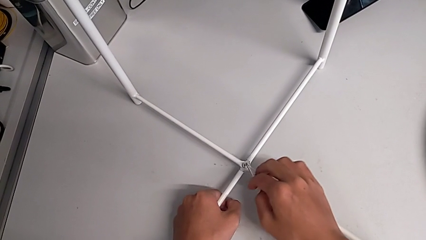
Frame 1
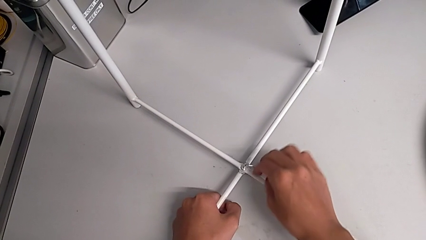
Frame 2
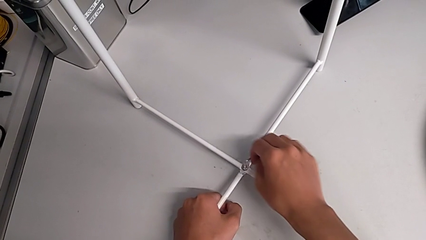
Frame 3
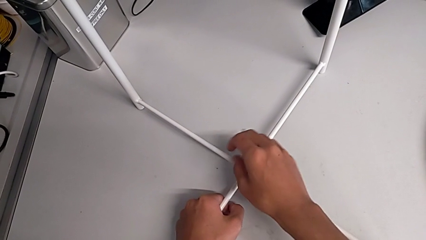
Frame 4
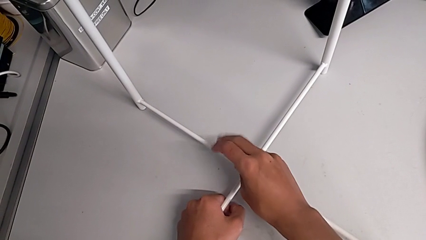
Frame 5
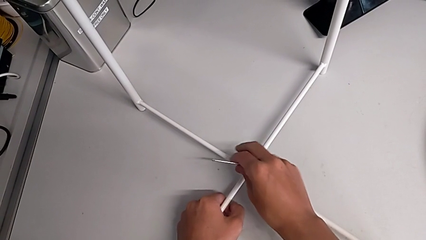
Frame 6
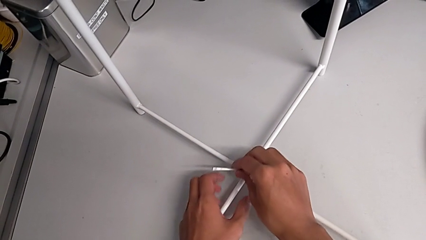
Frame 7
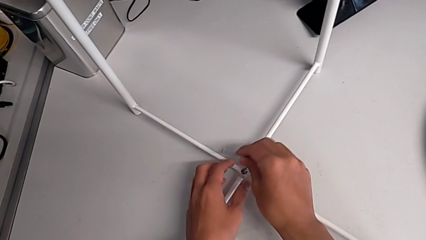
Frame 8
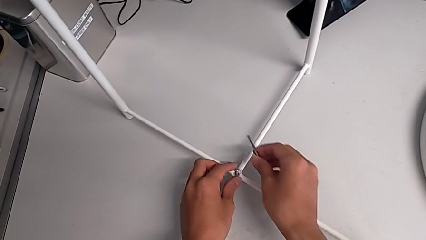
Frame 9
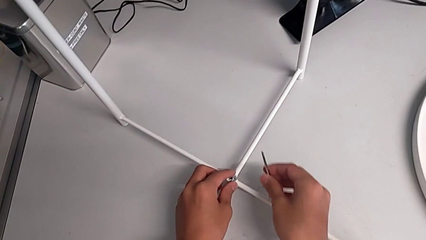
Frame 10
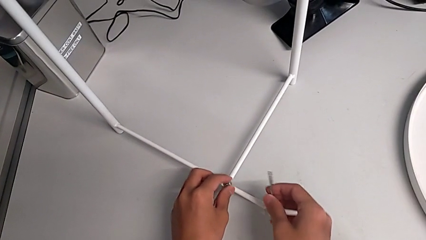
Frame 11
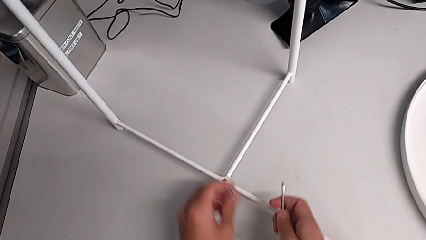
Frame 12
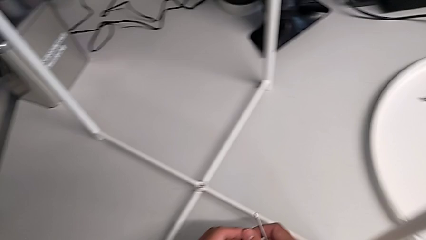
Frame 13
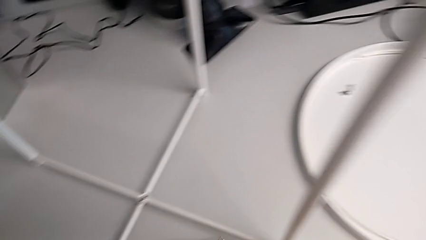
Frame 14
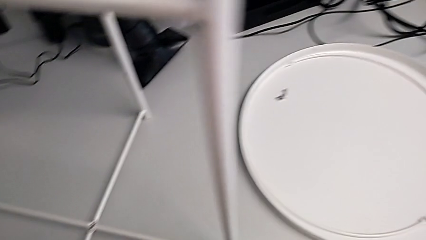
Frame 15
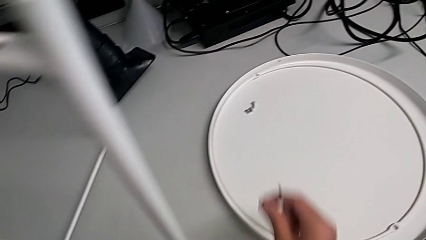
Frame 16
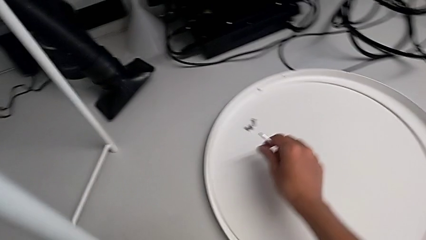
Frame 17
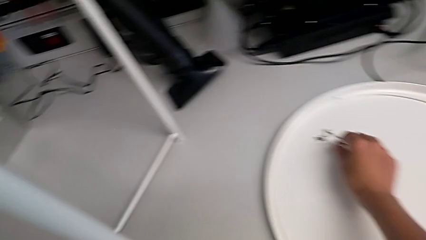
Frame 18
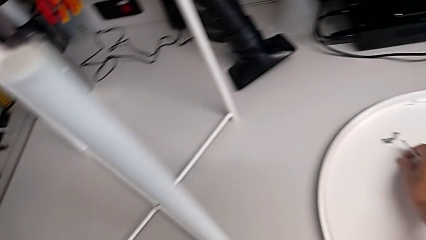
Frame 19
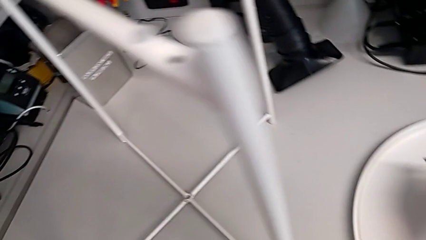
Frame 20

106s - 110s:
The camera wearer is unscrewing the bottom hex socket head of the table's legs. They withdraw the Allen wrench, disassemble the hex socket head and place it.

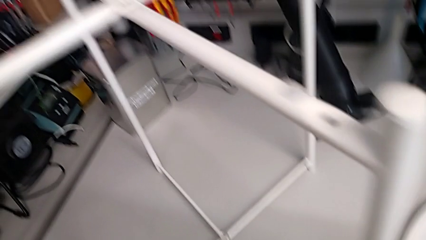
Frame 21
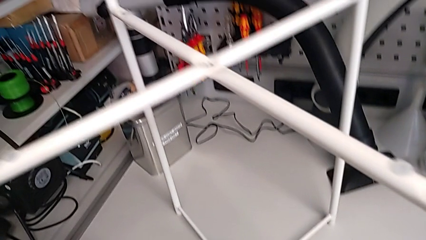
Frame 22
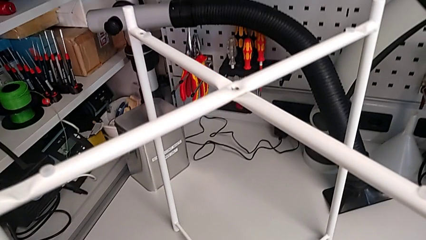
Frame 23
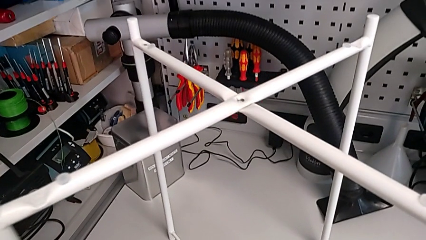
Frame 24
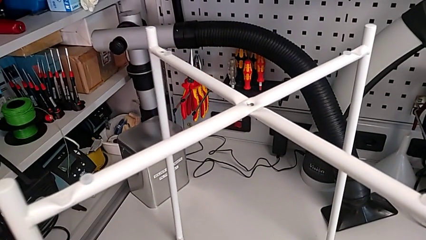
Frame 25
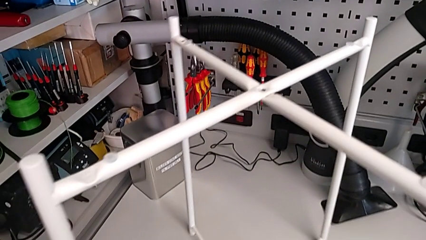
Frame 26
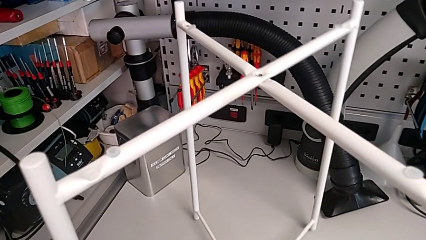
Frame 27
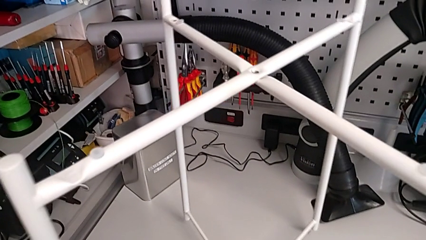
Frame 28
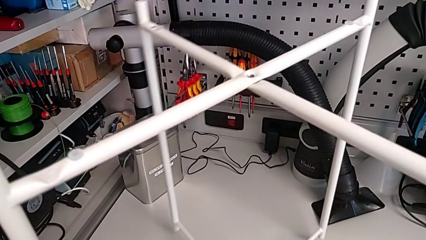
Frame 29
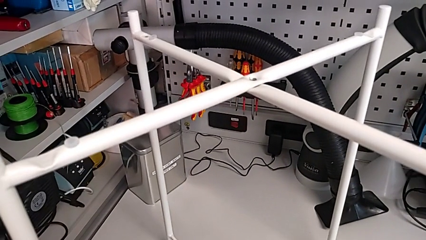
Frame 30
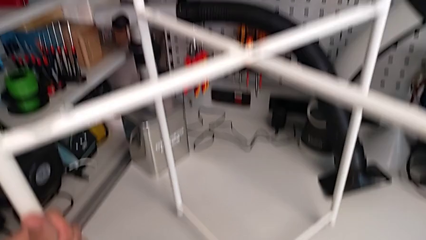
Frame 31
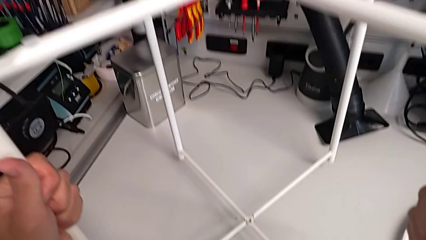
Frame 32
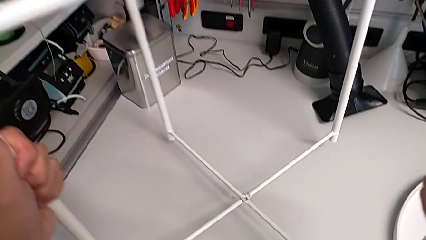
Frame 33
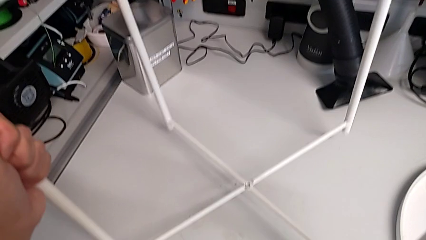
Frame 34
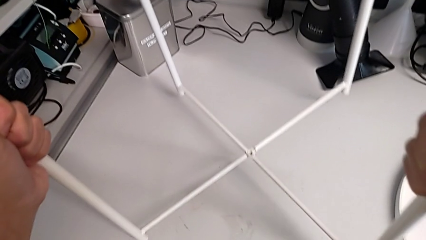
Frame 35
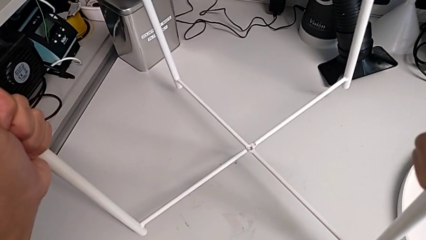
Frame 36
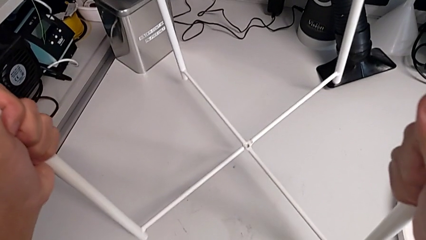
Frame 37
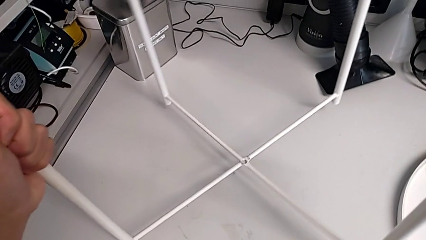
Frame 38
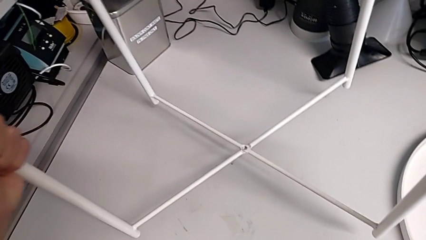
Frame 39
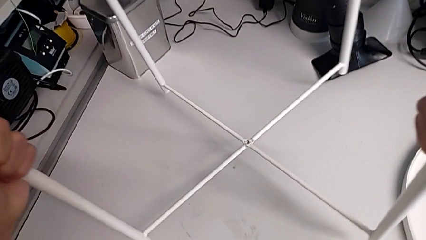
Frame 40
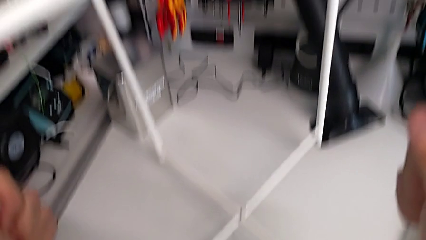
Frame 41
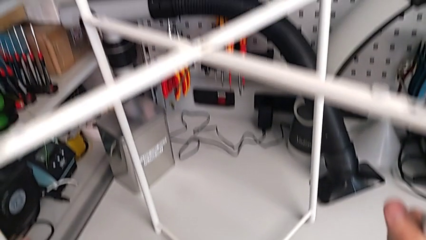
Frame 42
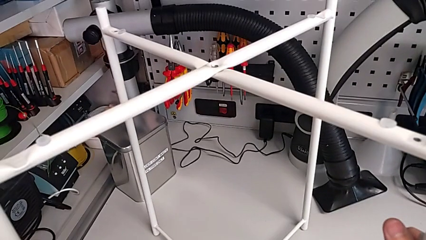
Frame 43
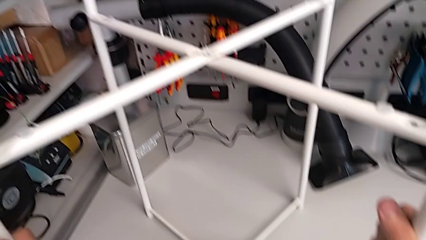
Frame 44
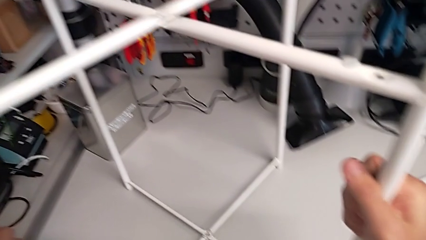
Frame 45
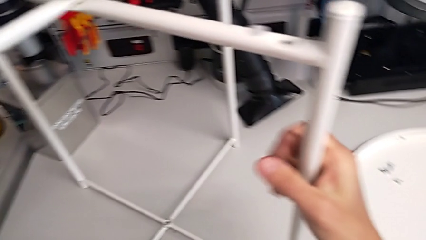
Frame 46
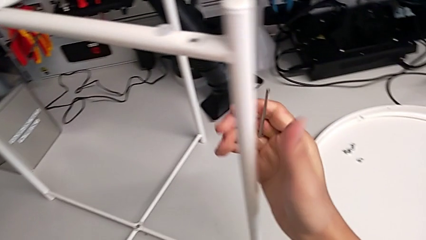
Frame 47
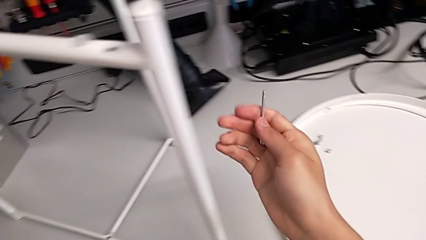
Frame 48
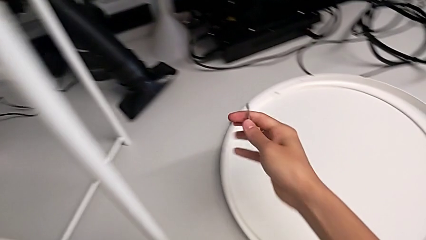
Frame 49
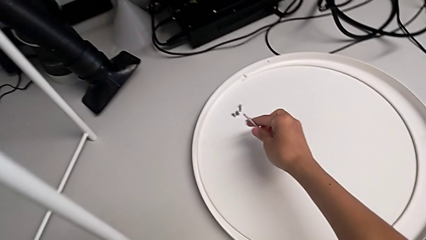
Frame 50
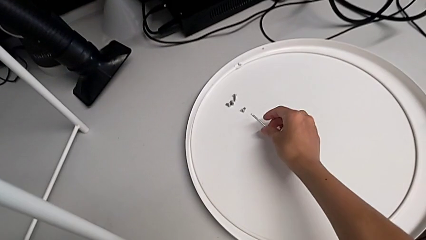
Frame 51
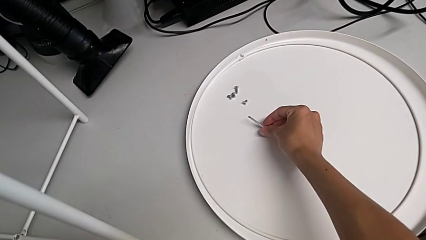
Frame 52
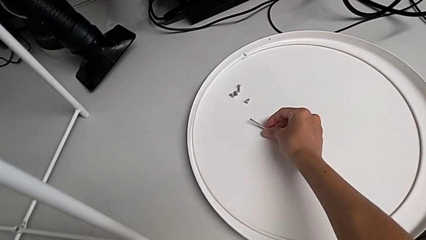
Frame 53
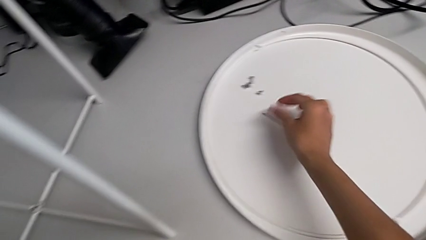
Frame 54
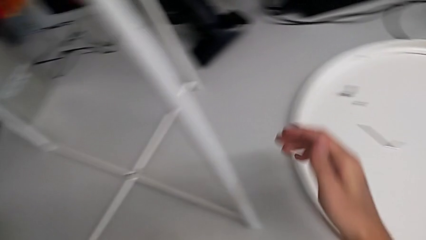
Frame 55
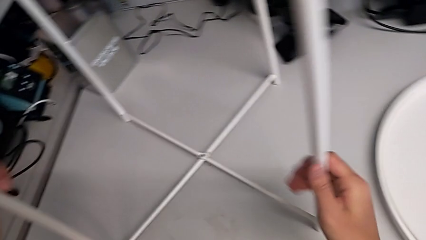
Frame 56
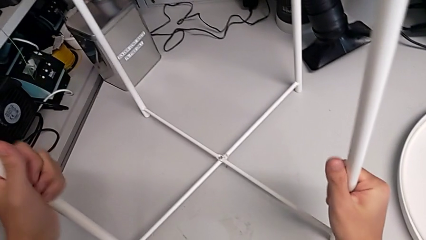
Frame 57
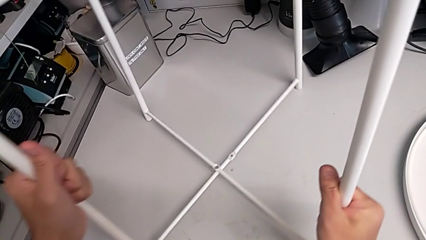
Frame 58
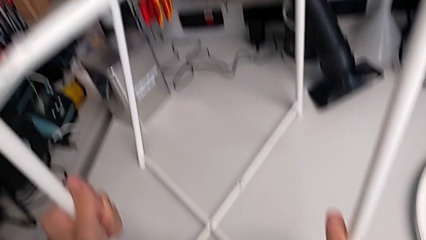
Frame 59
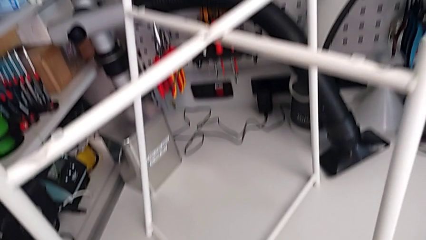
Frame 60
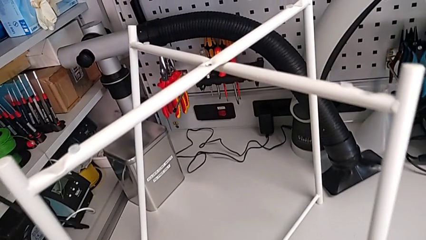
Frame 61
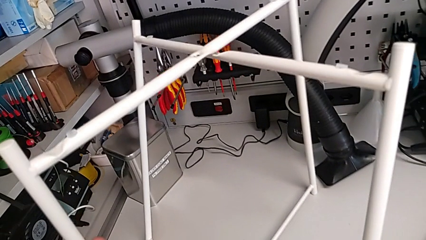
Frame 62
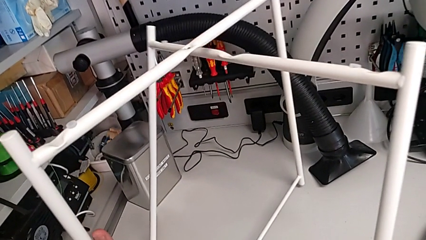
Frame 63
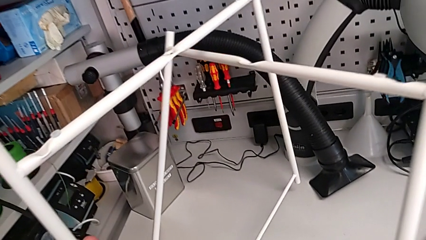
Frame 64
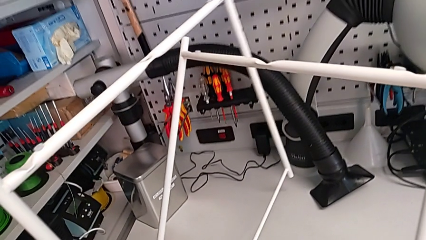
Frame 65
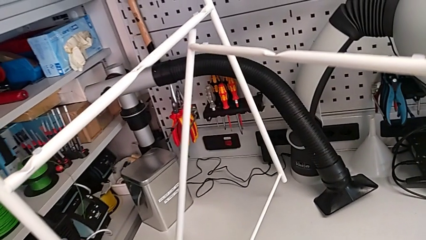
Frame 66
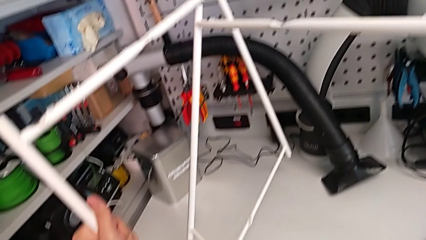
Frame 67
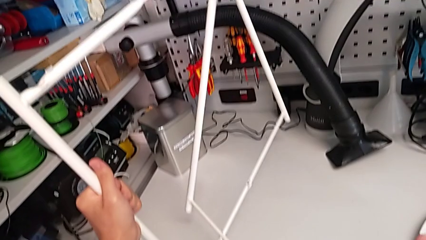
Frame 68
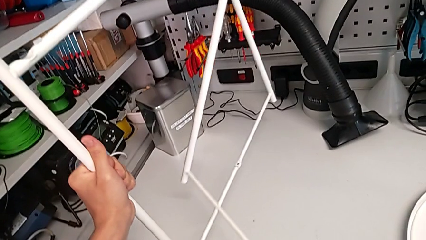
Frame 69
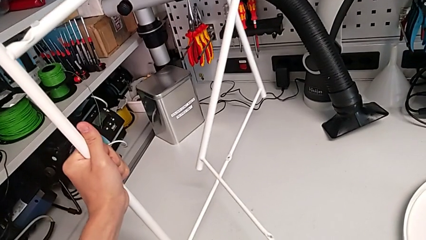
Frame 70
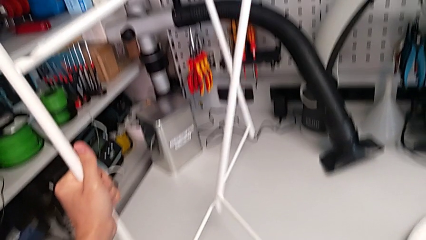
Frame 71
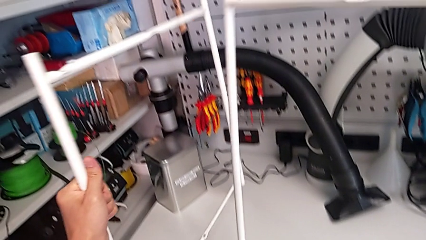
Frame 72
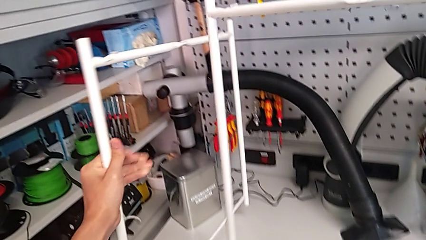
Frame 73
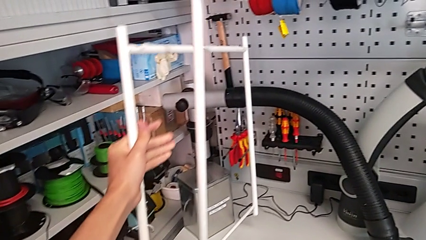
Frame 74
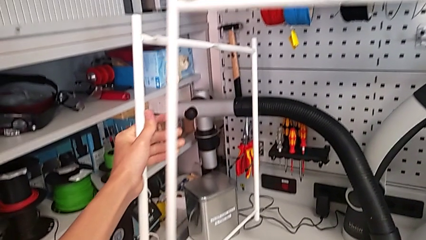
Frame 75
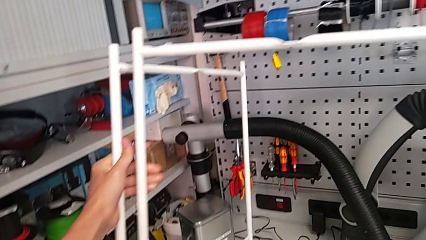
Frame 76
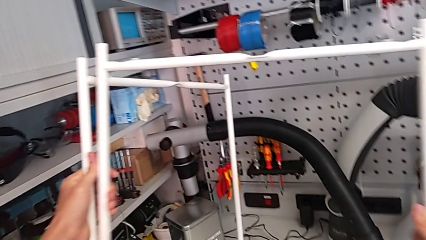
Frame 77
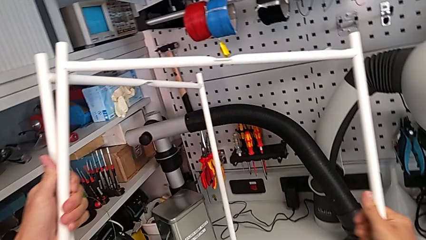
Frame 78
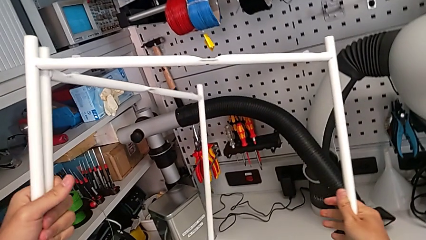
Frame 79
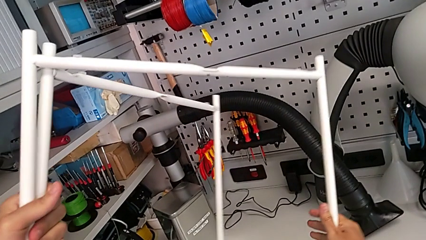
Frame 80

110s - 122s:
The camera wearer is disassembling the legs of the table. They lift the leg, slide it, place it, place the Allen wrench, disassemble the leg and begin to align it.
